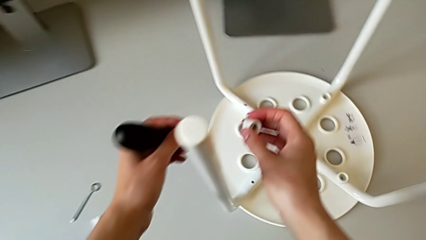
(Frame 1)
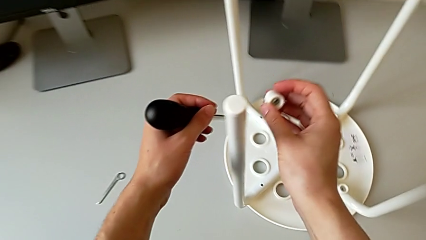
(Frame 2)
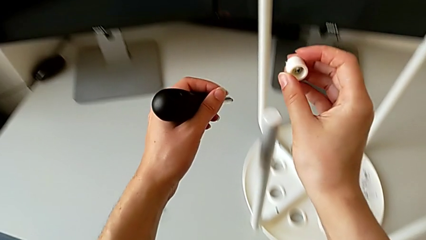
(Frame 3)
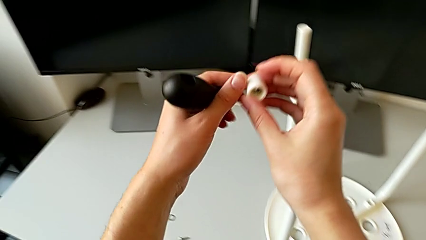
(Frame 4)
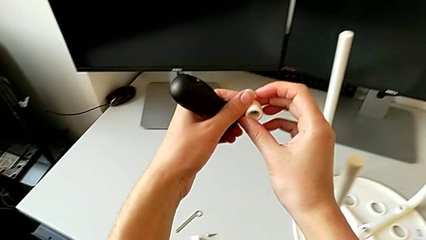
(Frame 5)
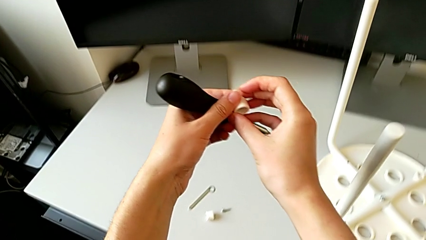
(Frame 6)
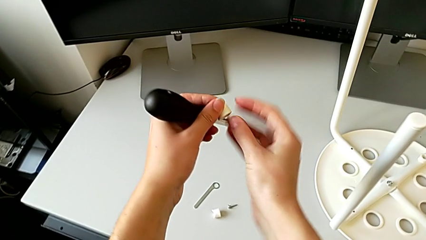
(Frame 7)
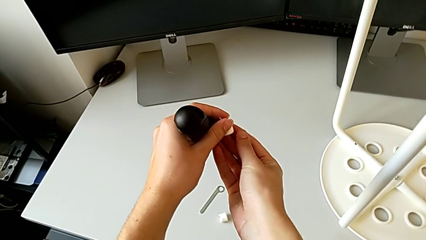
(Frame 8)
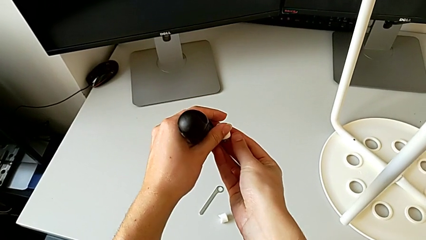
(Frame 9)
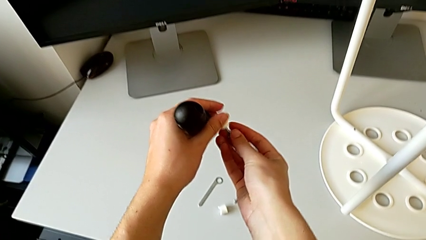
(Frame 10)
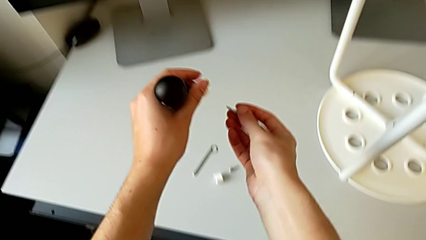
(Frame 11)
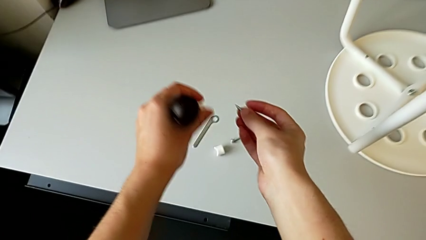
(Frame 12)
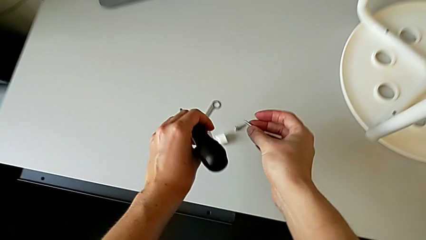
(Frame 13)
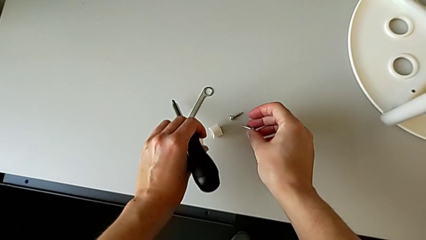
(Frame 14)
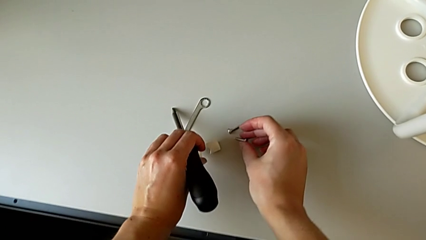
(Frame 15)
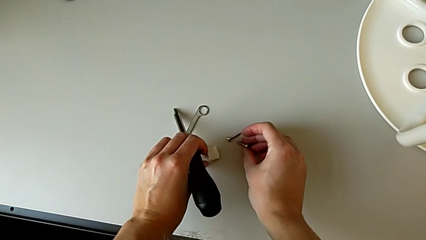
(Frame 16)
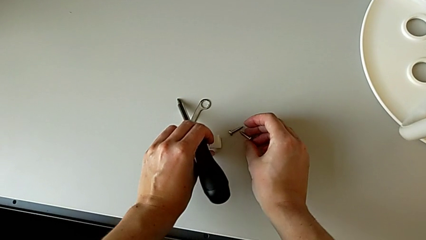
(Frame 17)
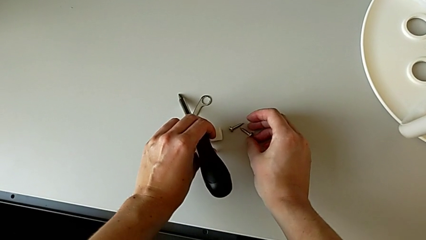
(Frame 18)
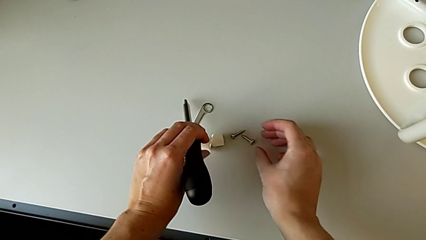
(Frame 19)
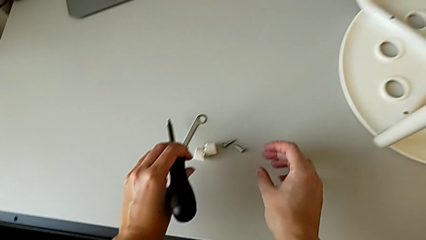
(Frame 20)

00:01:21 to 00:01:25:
The camera wearer is unscrewing the second screw. They lift the second screw and drop it.

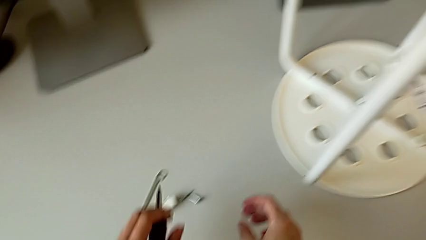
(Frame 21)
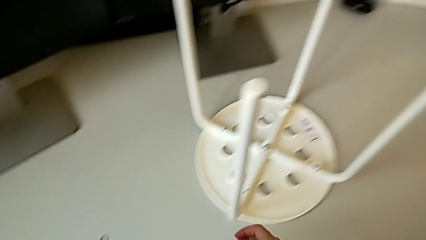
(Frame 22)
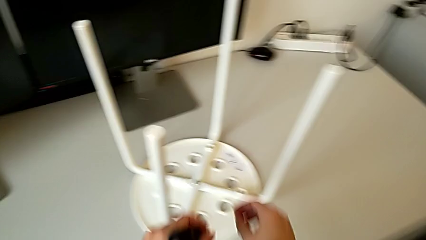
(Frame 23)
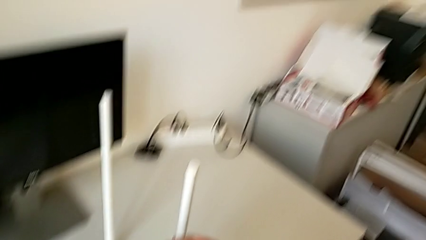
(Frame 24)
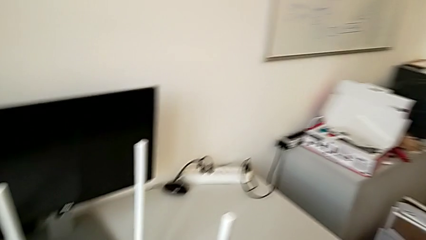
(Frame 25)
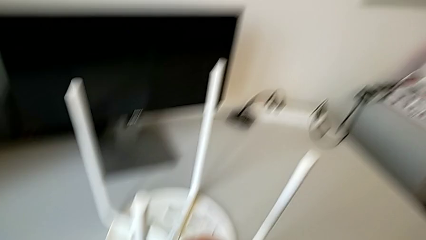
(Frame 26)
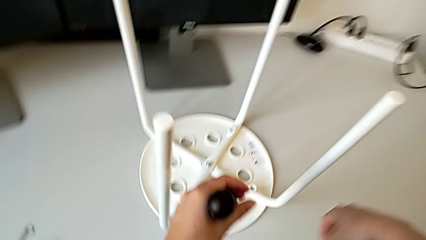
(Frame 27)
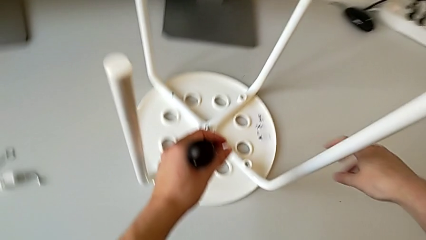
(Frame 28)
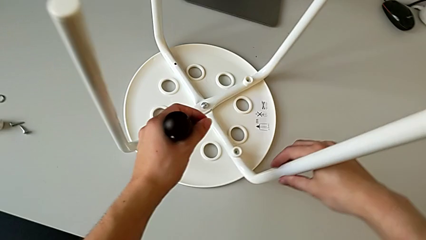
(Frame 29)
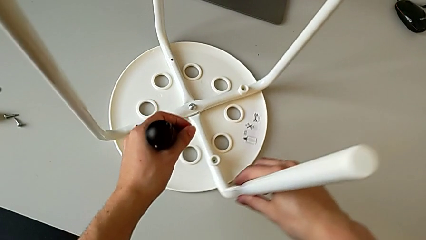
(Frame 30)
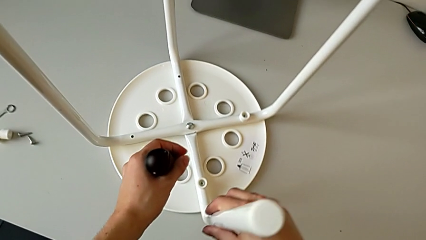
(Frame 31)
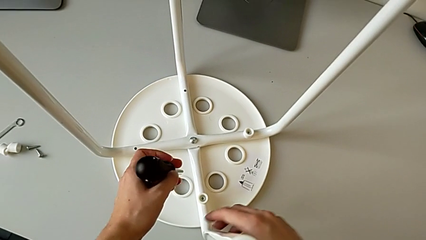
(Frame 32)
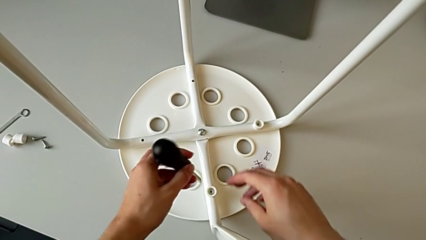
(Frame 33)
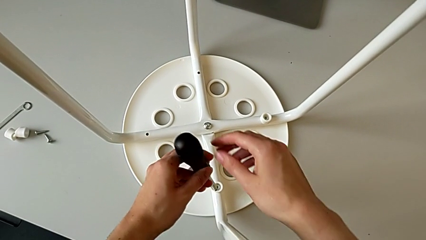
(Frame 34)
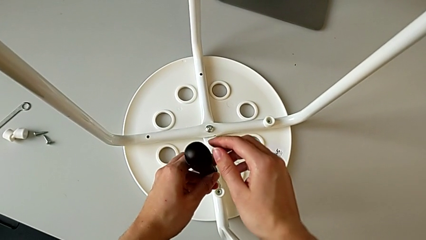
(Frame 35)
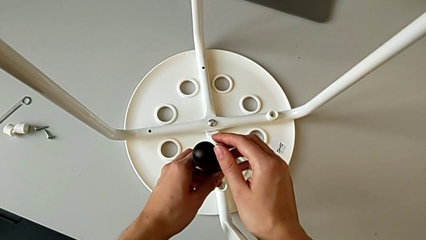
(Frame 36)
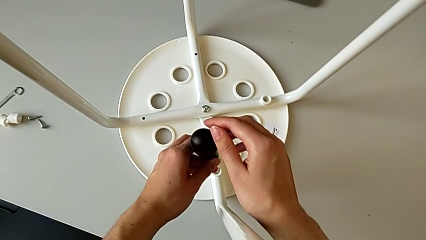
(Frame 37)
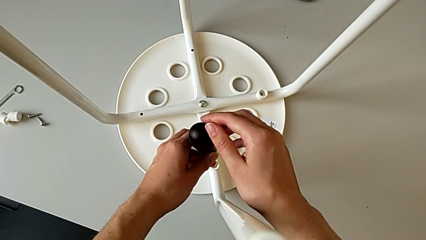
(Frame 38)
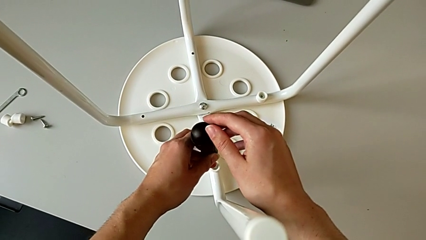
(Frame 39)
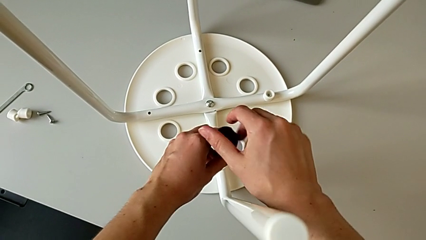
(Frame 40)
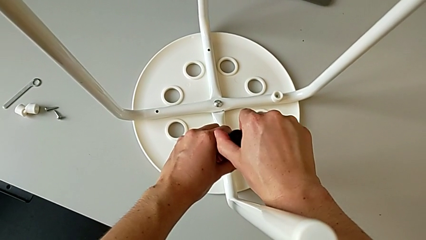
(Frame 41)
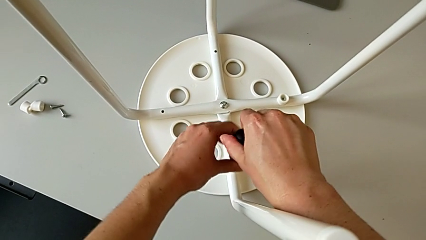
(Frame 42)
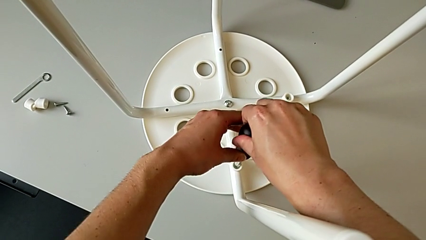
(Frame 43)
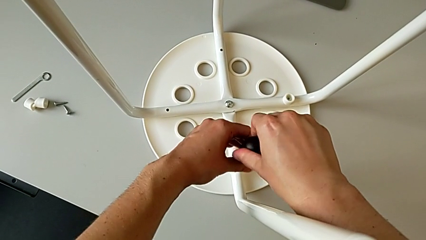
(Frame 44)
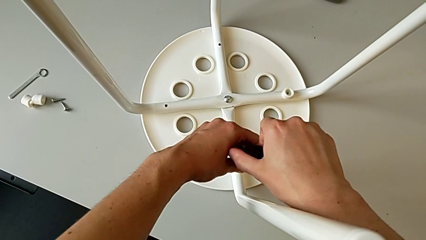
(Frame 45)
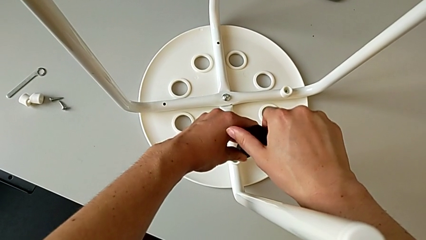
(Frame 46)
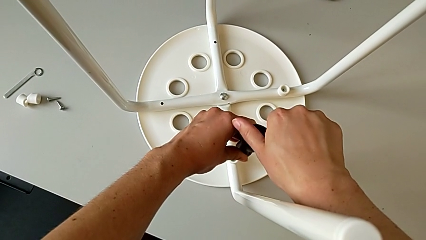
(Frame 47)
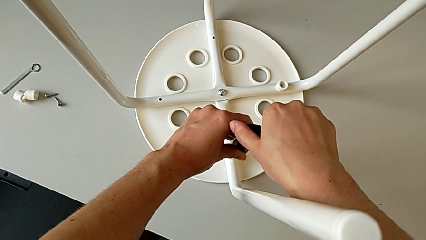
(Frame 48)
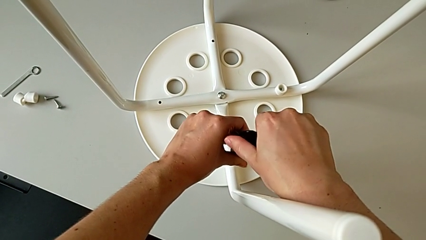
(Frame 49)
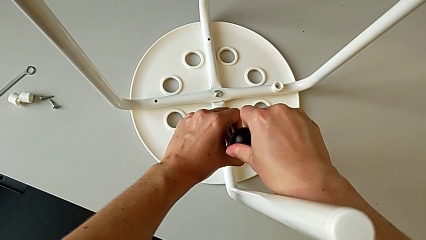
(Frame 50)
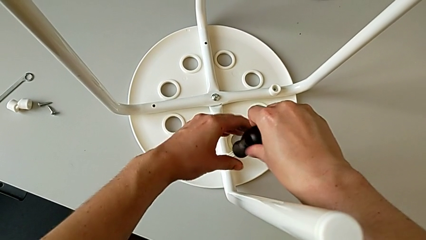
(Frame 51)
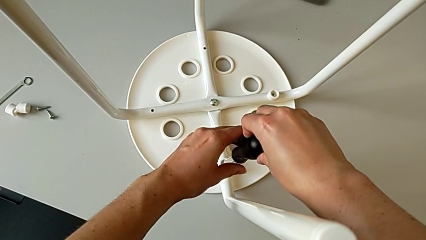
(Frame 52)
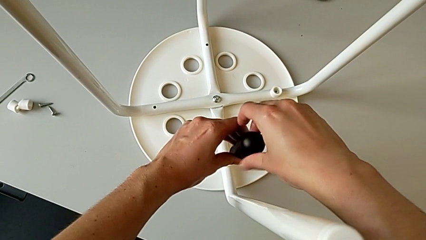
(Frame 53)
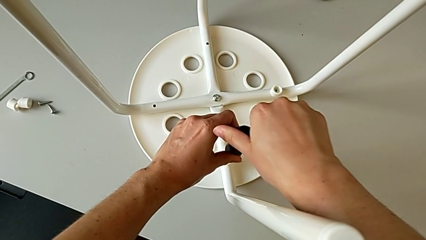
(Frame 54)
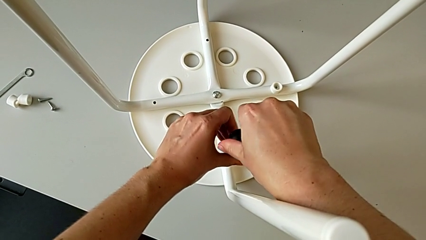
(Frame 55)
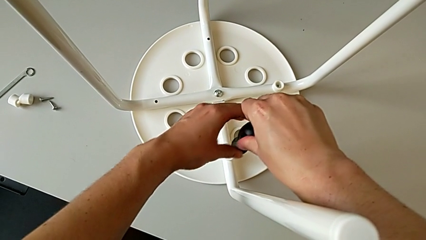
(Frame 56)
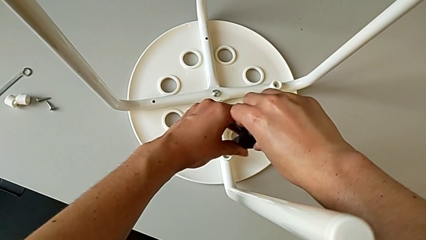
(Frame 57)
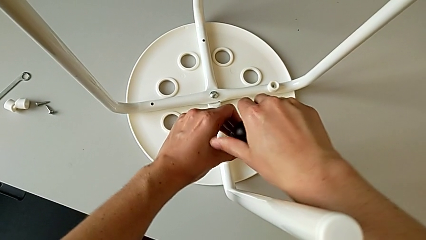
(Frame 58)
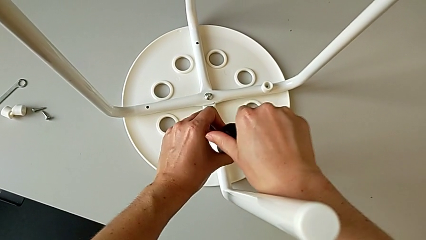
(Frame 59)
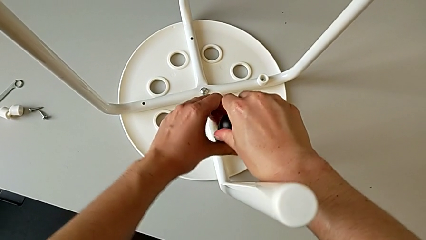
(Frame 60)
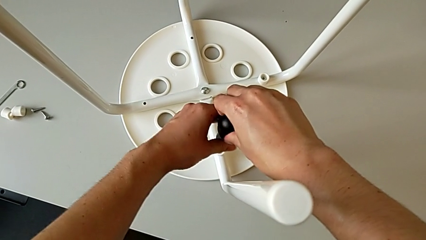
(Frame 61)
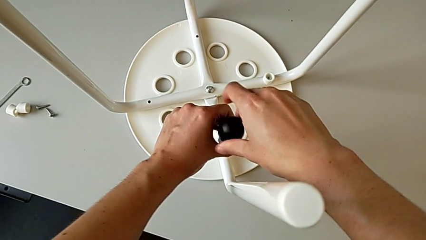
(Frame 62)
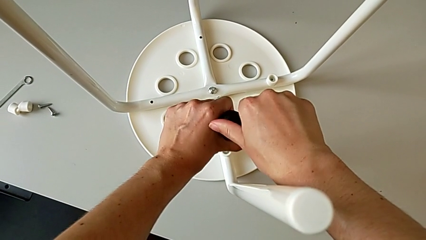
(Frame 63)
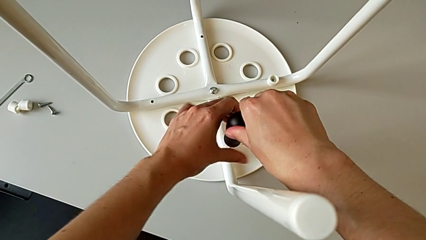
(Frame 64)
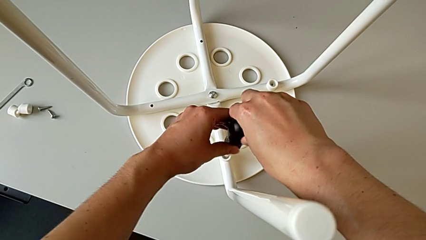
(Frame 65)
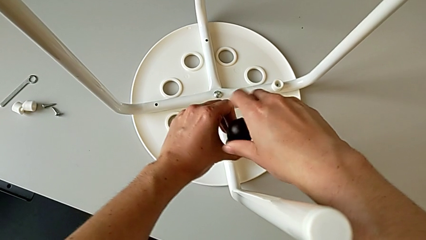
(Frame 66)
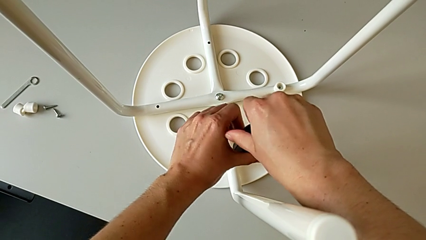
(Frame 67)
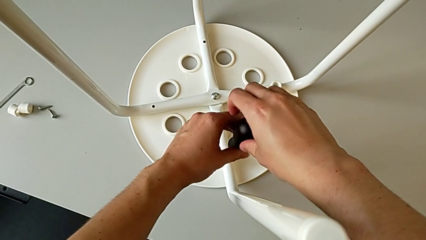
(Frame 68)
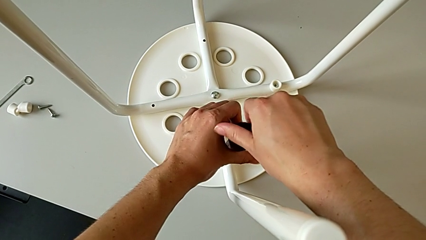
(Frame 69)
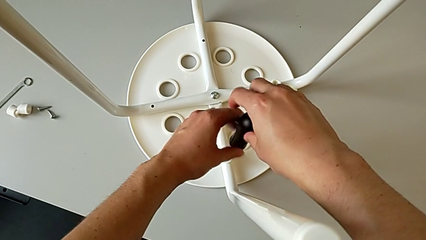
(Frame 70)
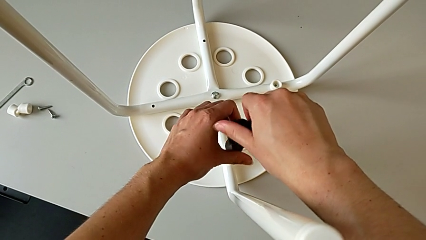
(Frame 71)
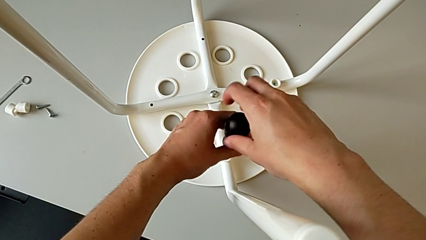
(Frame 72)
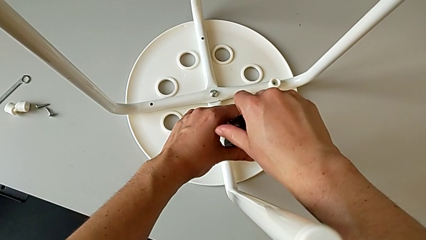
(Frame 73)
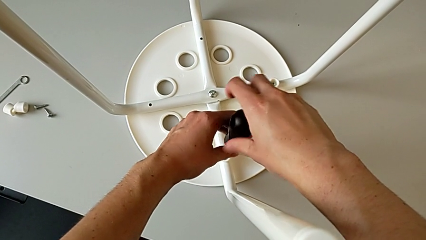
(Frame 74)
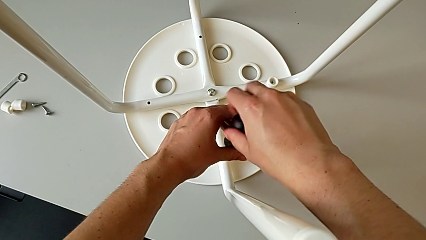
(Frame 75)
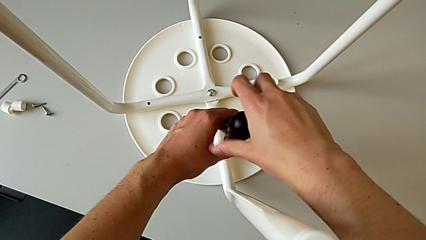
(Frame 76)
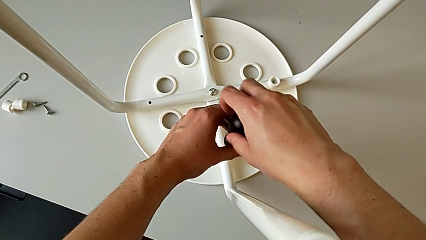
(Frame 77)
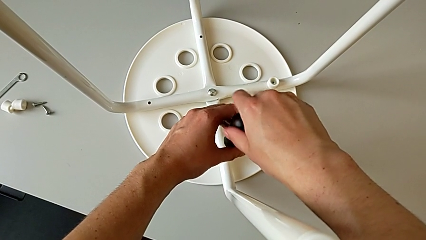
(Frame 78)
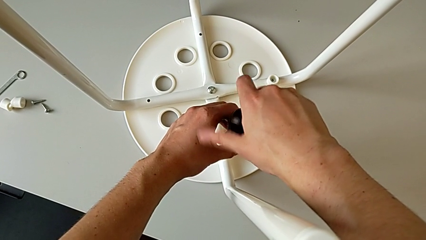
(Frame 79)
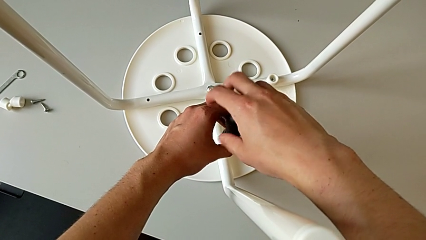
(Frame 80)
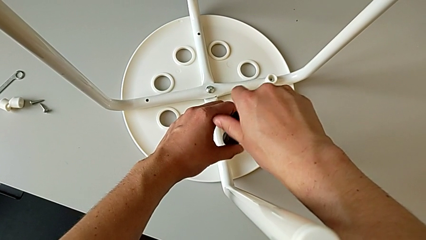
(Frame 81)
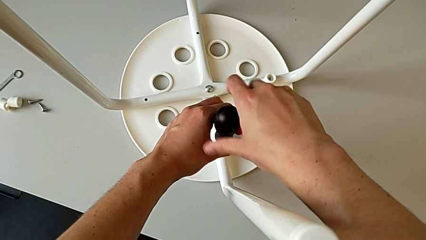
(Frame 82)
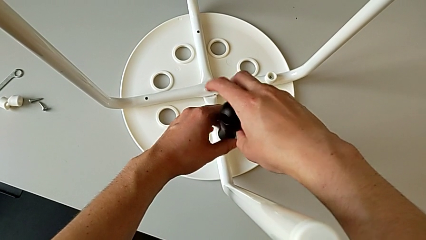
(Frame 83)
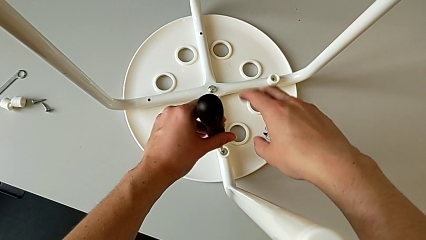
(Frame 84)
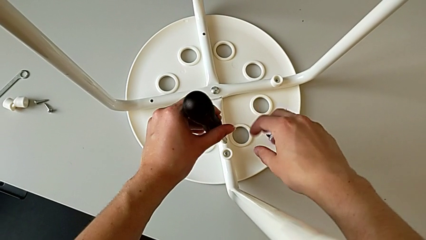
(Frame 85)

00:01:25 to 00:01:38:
The camera wearer is unscrewing the third screw. They grab the leg, slide the stool, insert the screwdriver, unscrew the third screw and lift the screwdriver.
